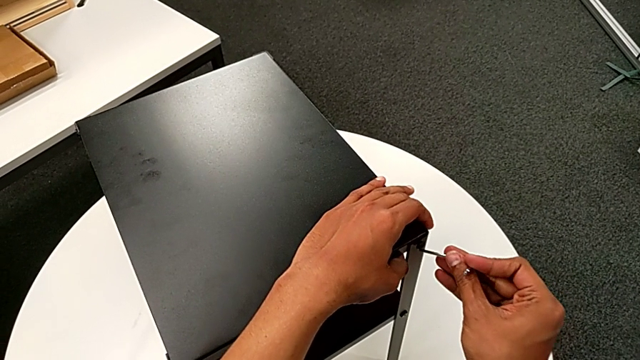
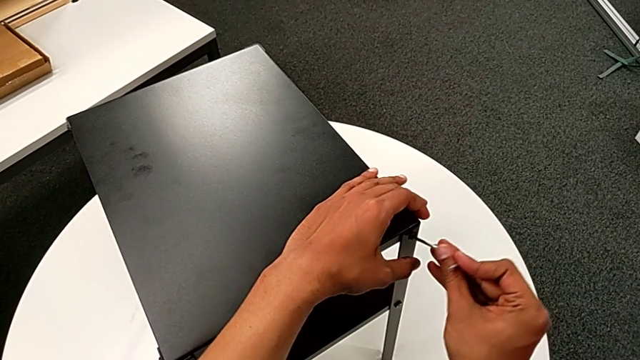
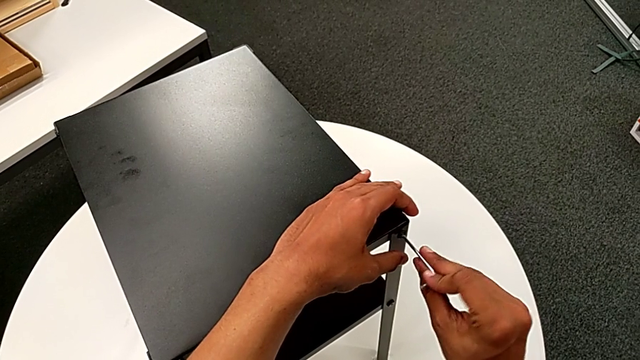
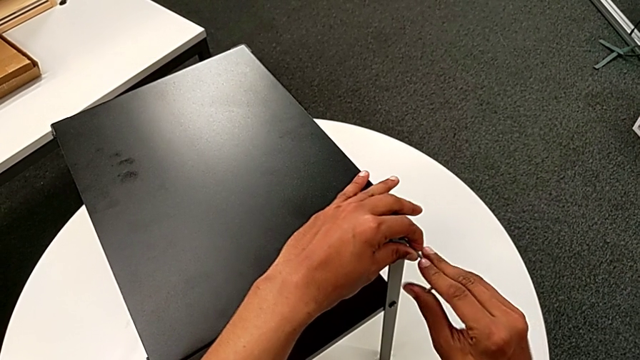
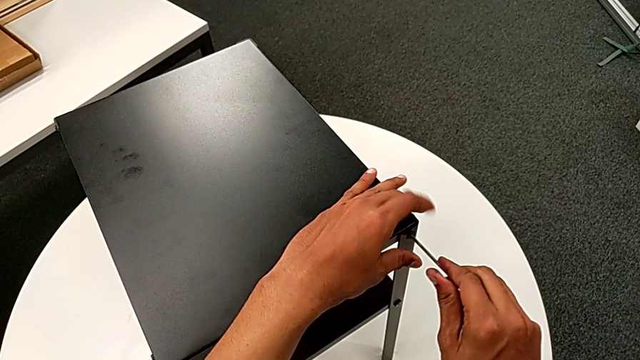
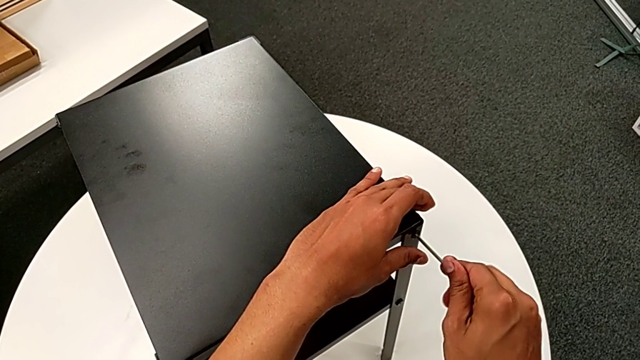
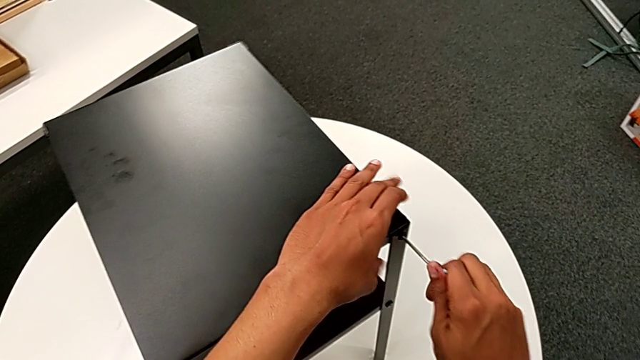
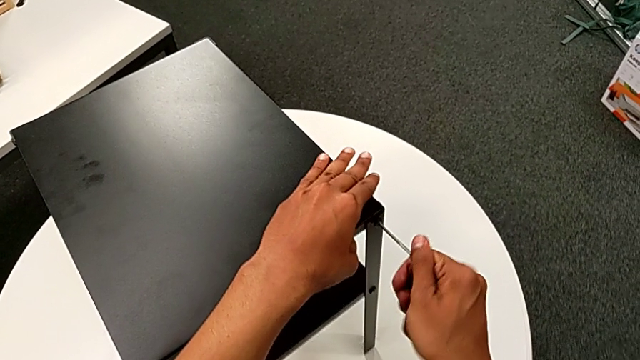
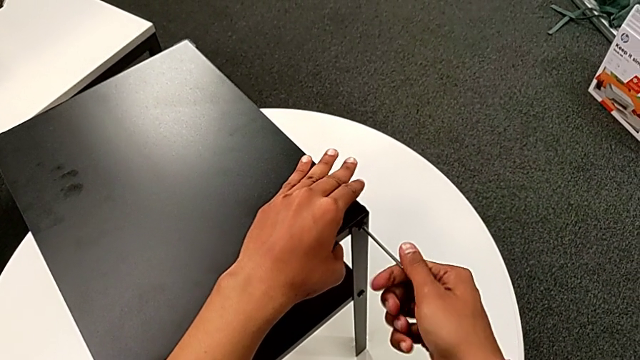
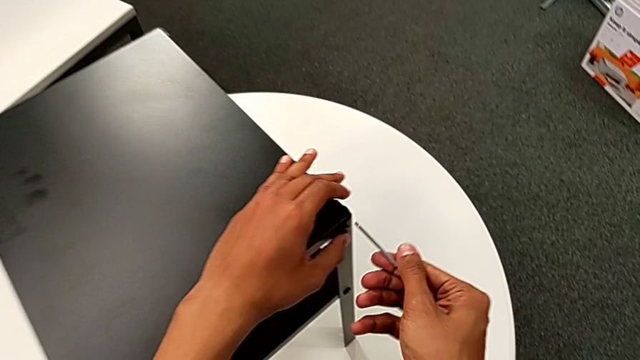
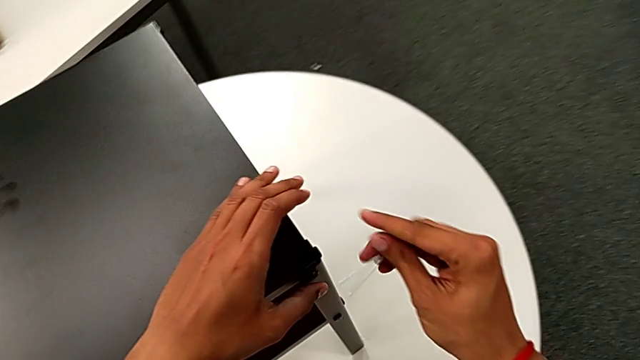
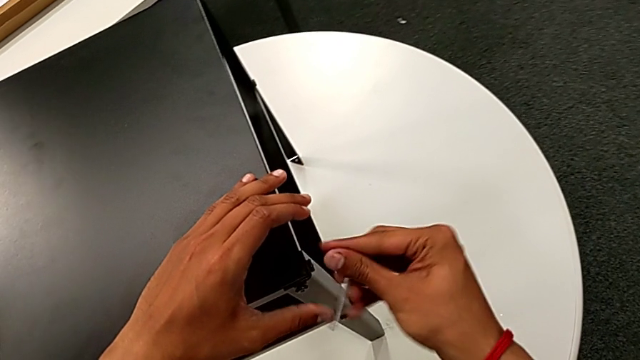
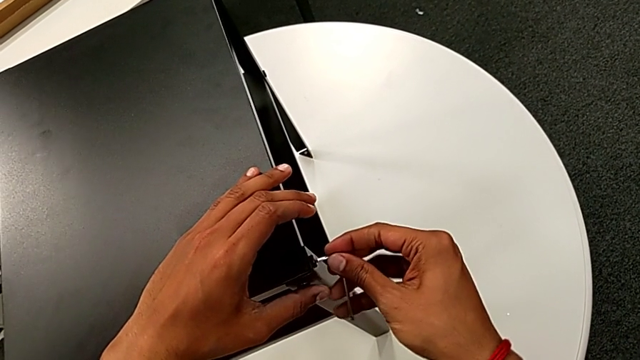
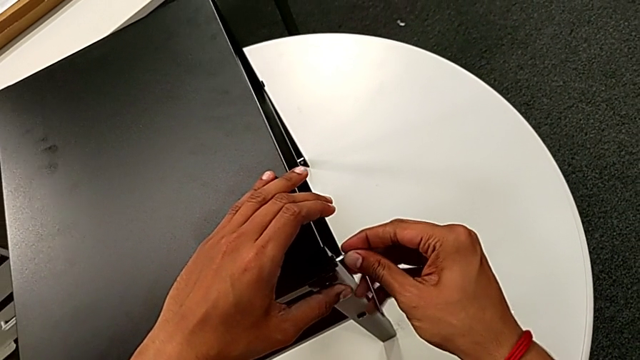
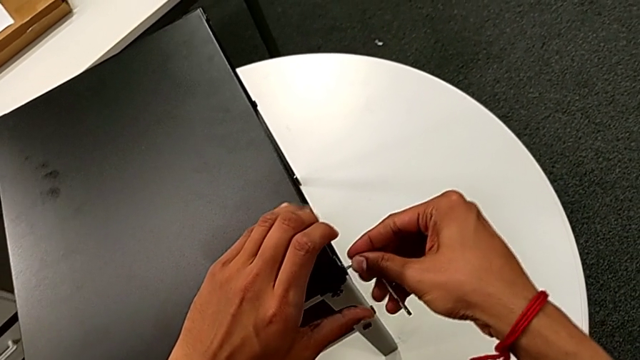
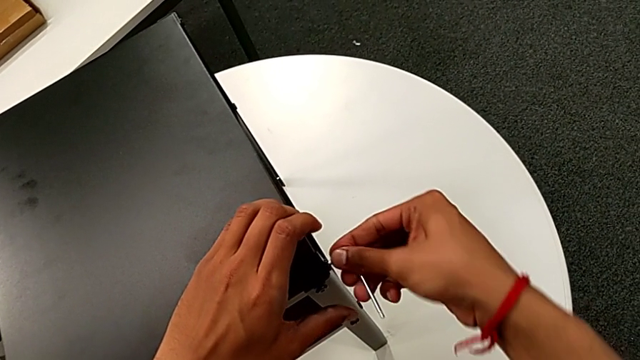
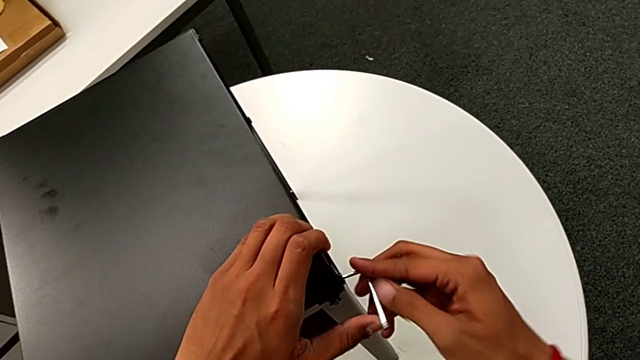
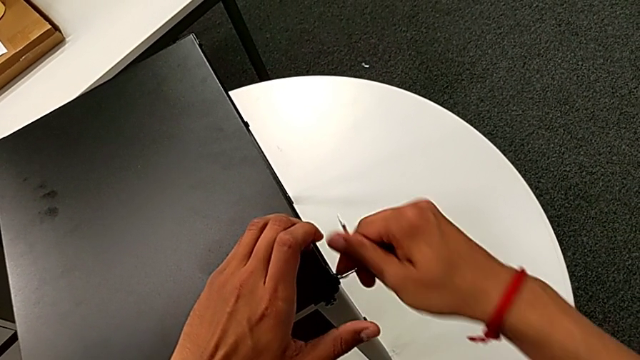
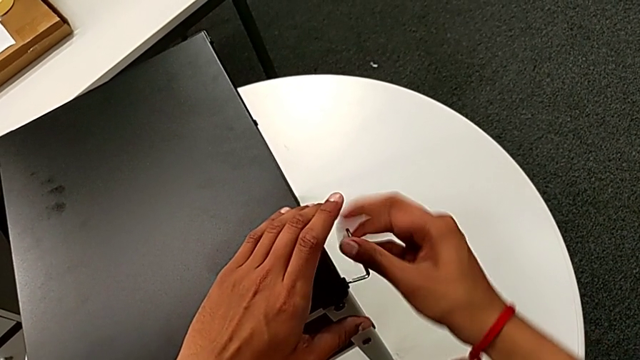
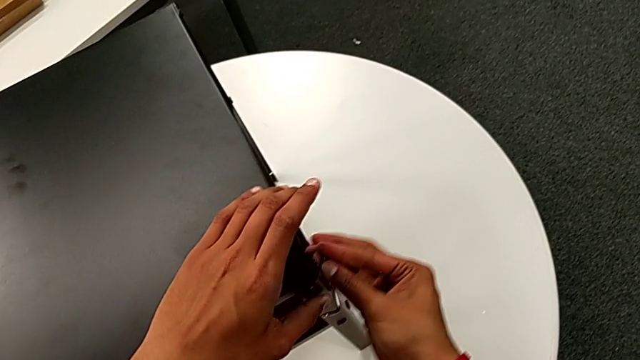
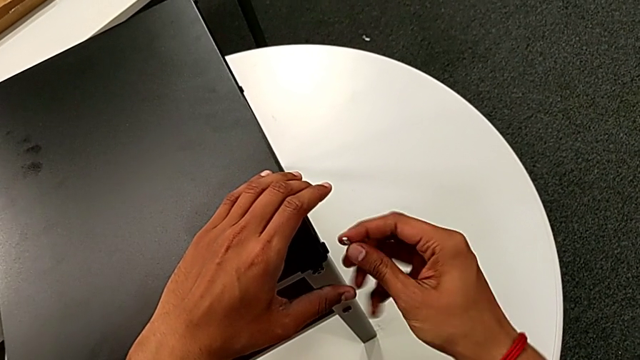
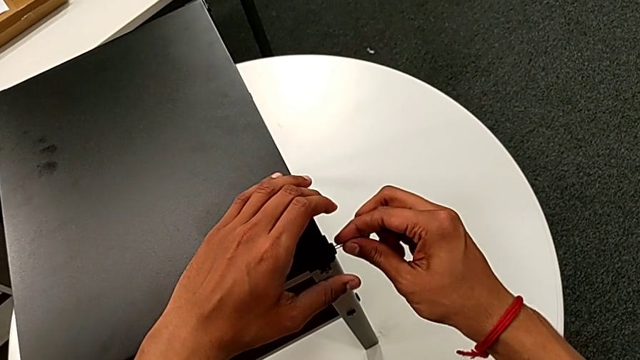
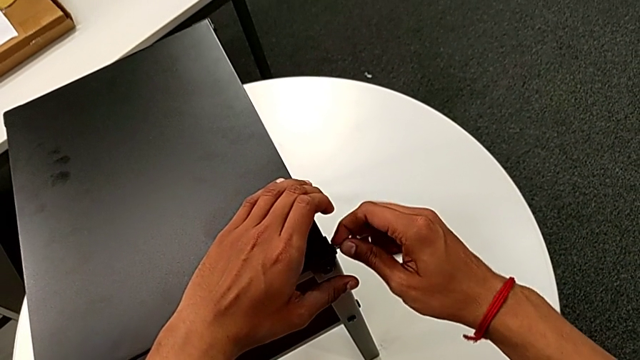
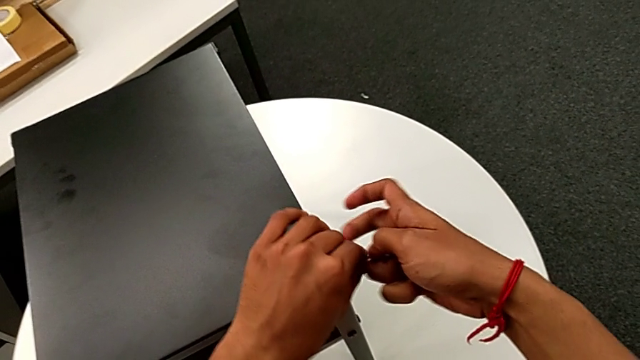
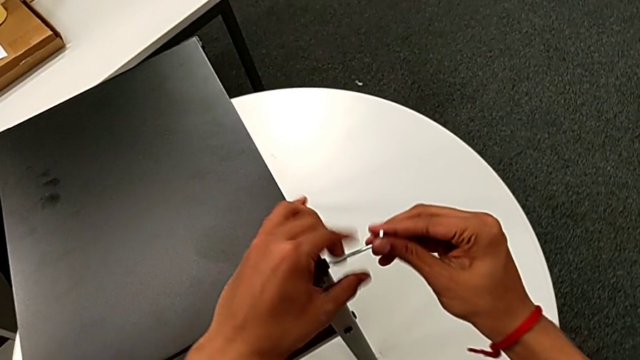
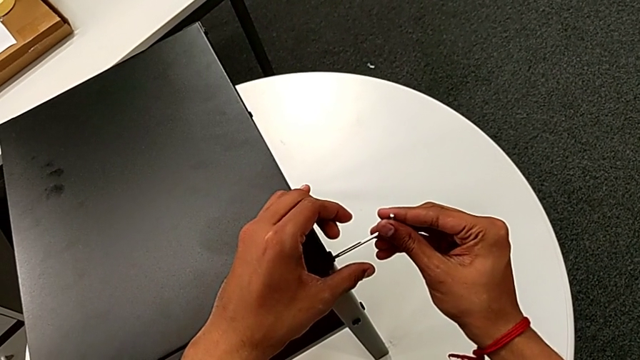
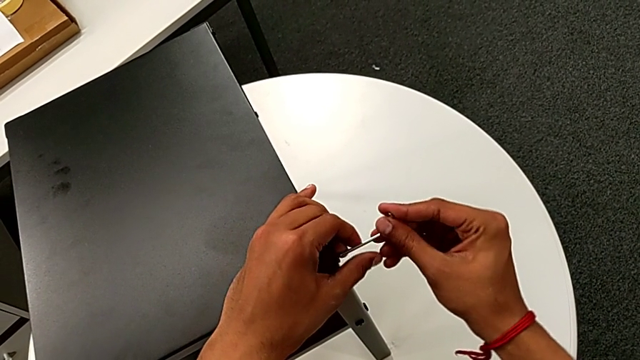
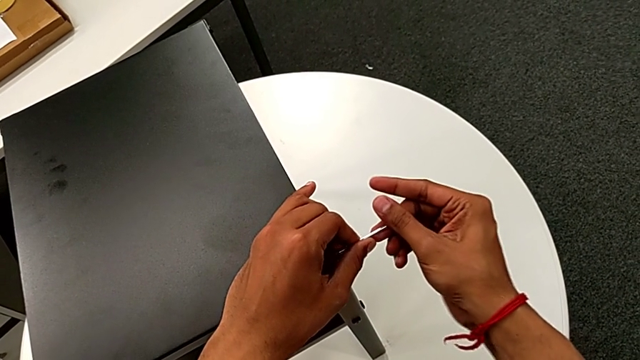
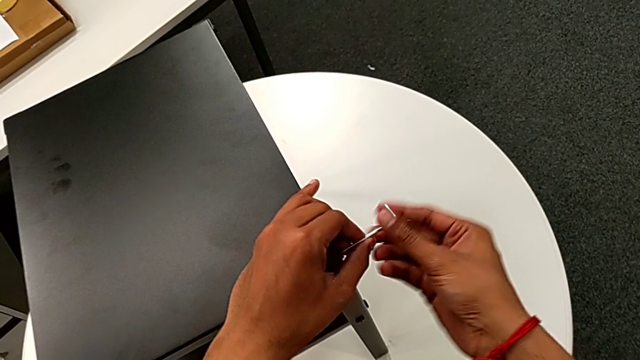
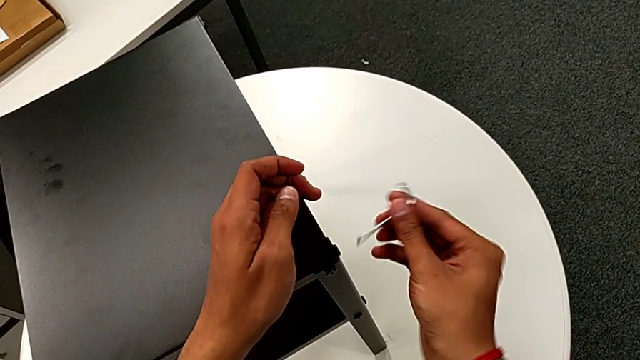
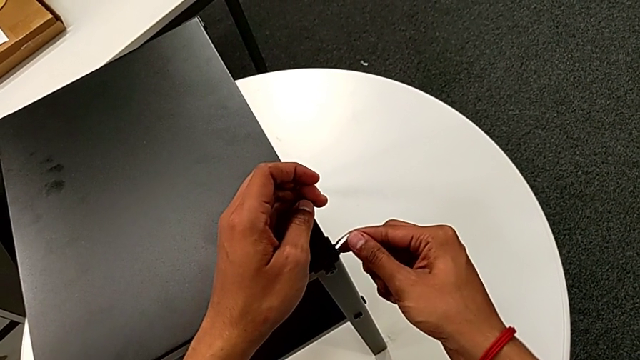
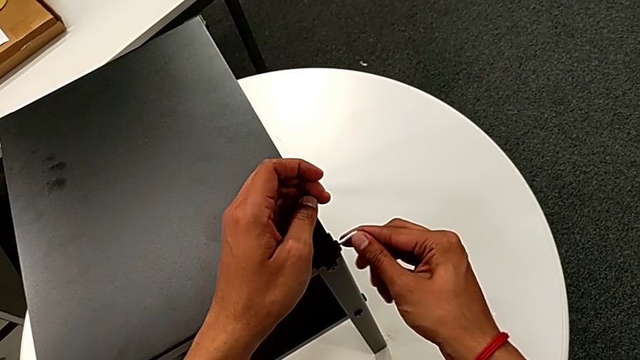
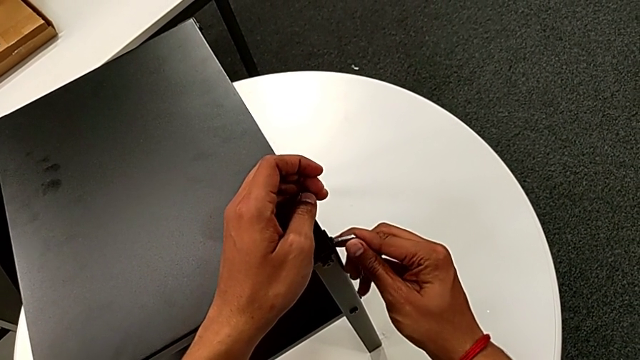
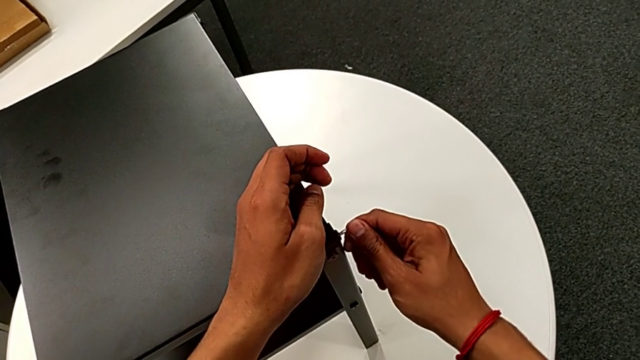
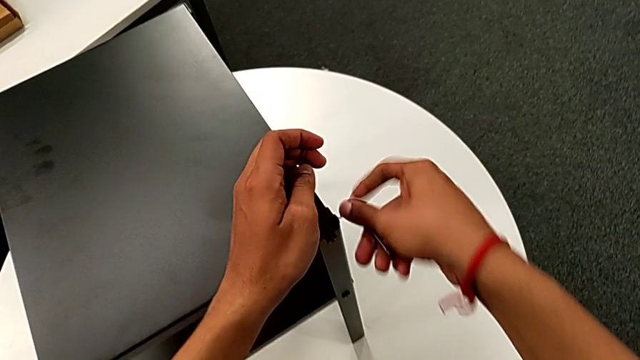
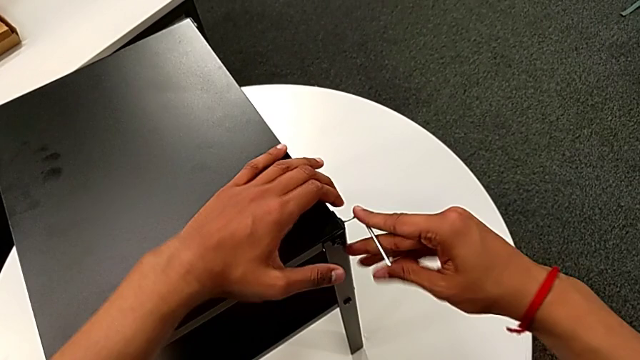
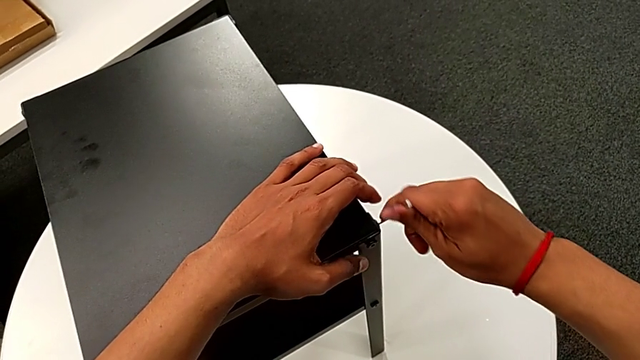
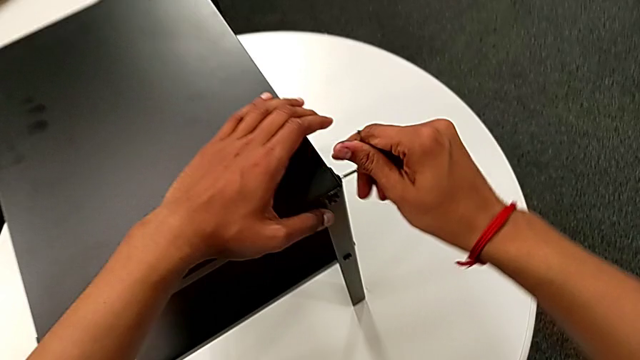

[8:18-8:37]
The camera wearer is screwing the hex socket heads onto the fourth leg. They insert the hex socket head, screw it, withdraw the Allen wrench, rotate it, insert it, screw the hex socket head, insert the Allen wrench, screw the hex socket head, rotate the Allen wrench, insert it, screw the hex socket head and withdraw the Allen wrench.

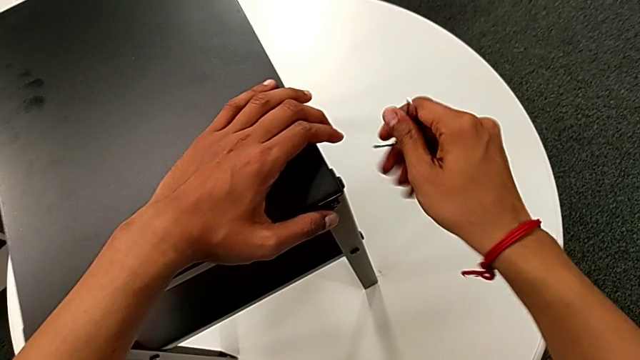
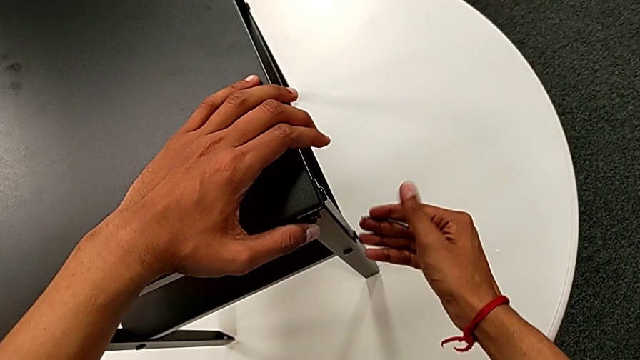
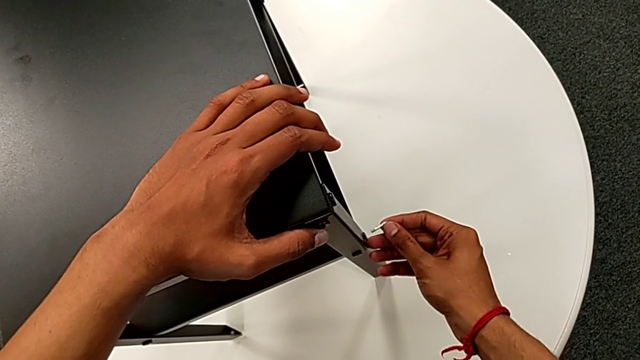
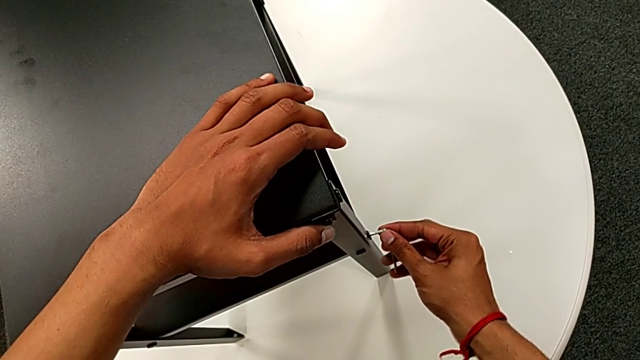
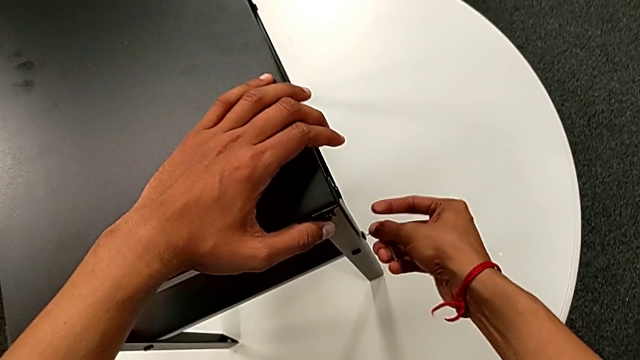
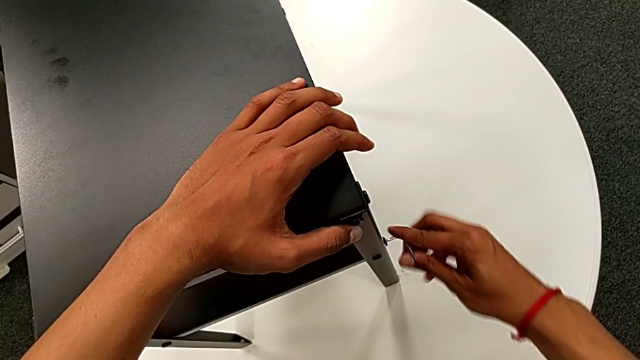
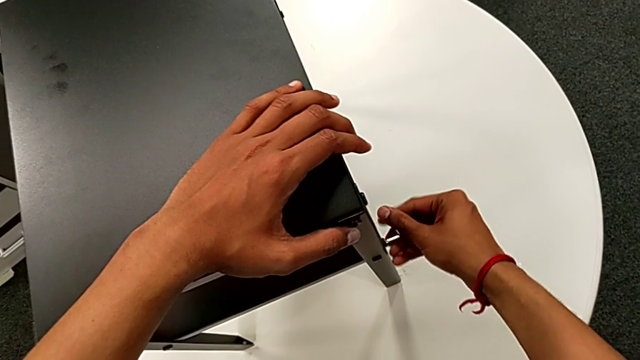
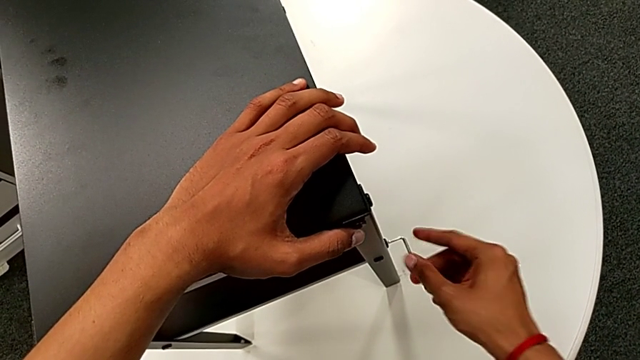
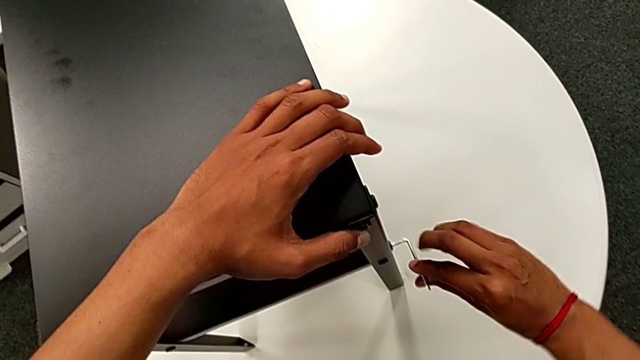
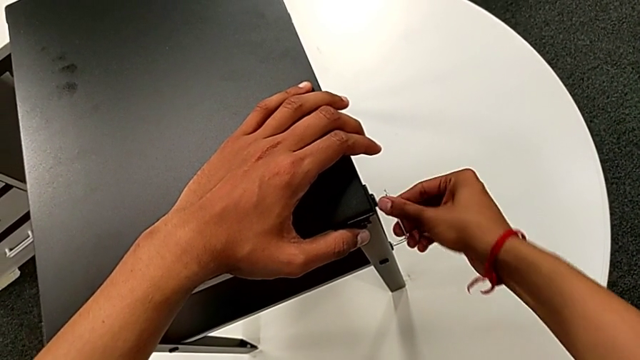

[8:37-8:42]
The camera wearer is tightening the hex socket heads attached to the fourth leg. They approach the hex socket head, insert the Allen wrench and screw the hex socket head.
